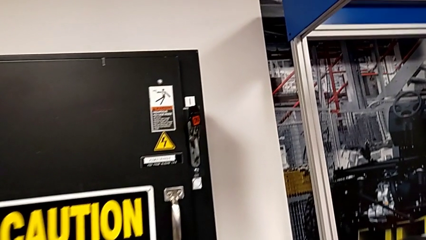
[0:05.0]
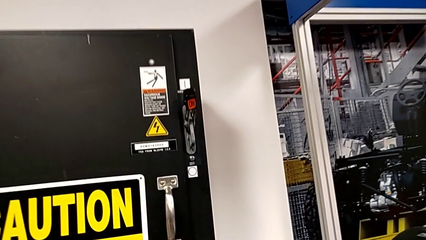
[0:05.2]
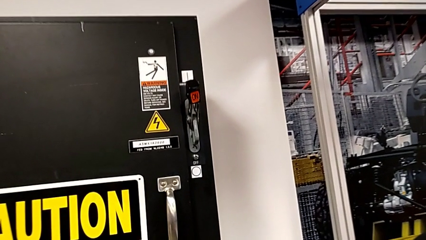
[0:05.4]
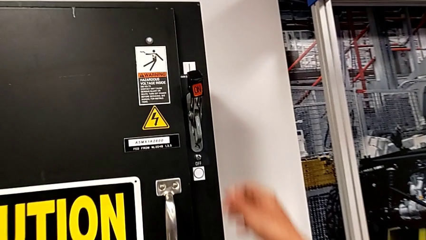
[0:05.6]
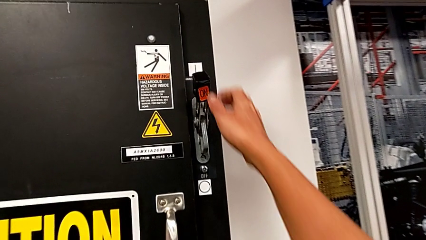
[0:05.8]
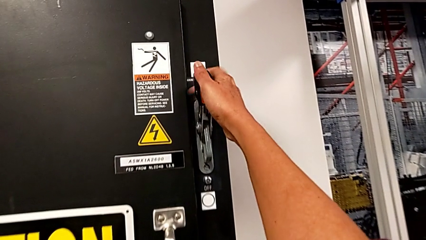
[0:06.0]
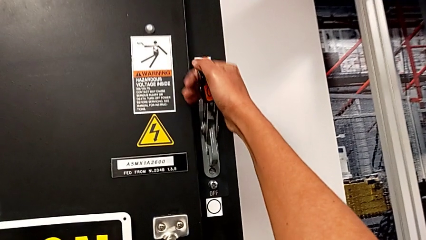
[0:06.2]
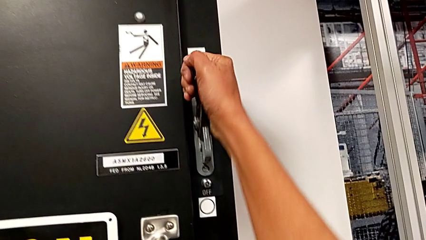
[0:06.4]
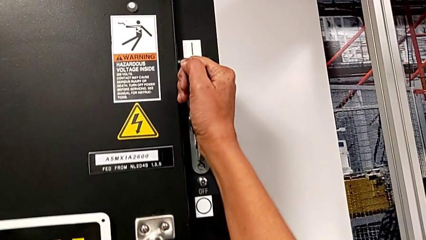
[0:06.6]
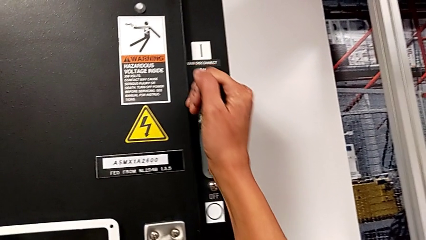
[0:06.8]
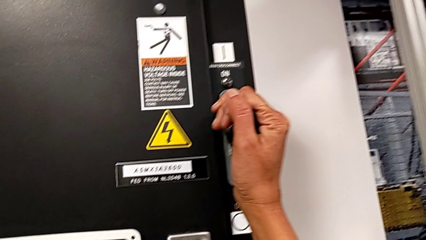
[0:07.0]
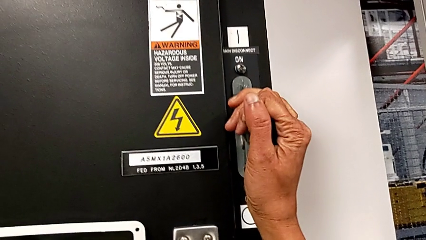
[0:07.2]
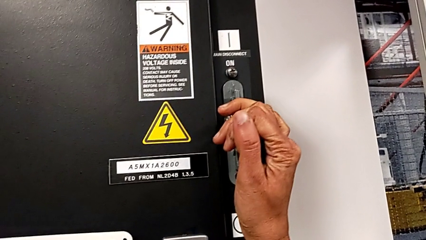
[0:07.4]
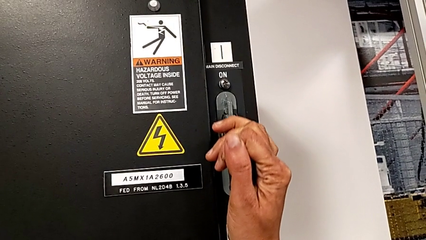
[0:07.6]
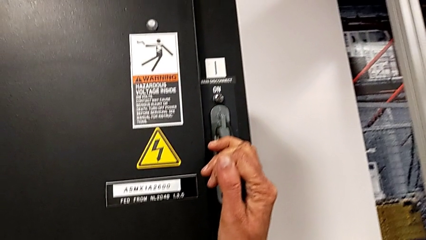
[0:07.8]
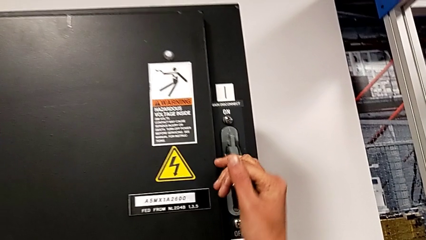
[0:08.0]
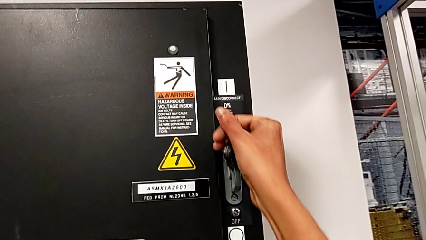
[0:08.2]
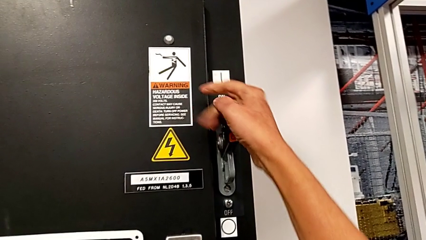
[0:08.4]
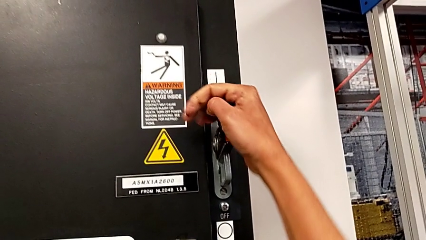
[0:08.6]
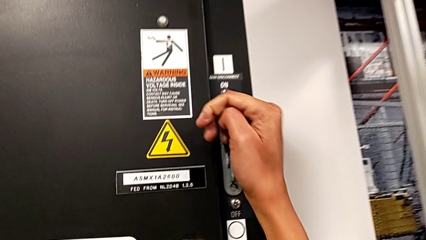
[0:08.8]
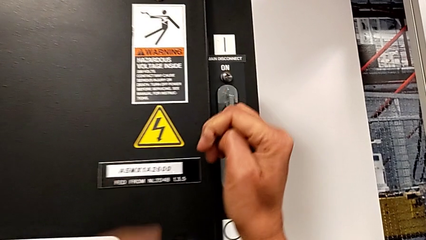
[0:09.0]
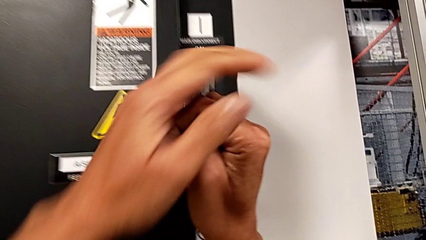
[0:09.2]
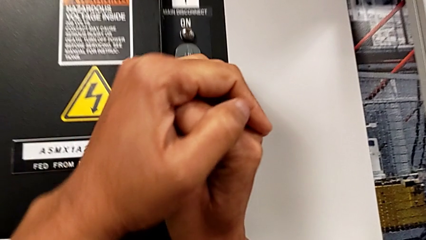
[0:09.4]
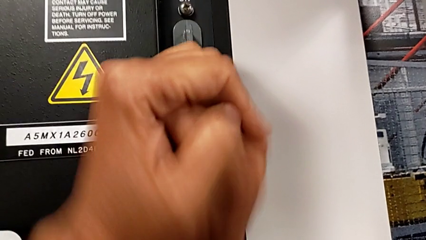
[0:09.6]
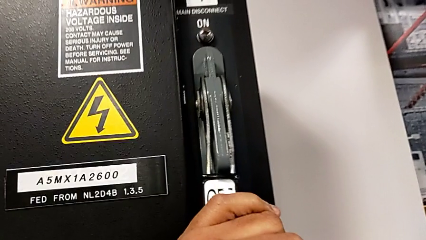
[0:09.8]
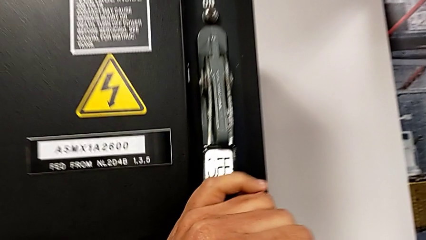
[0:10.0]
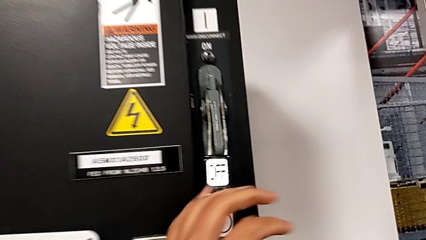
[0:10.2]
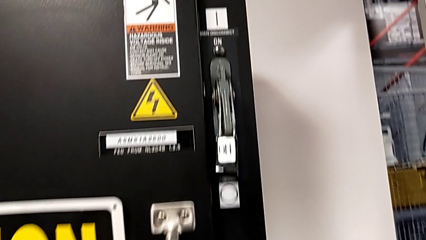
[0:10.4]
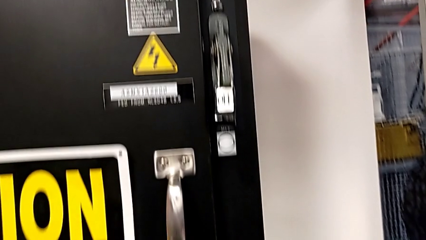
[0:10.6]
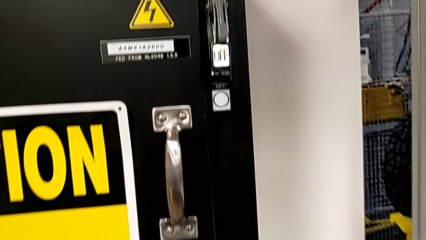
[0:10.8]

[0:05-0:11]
The camera wearer turns off the main power. They push the lever.

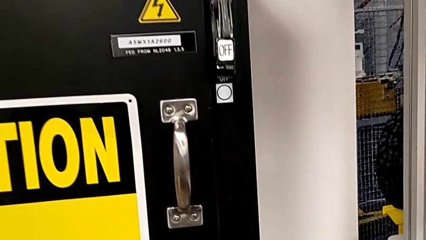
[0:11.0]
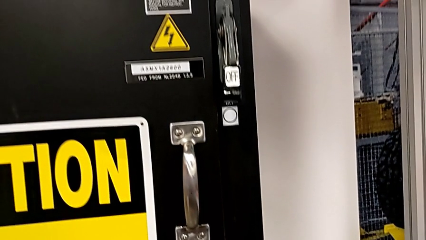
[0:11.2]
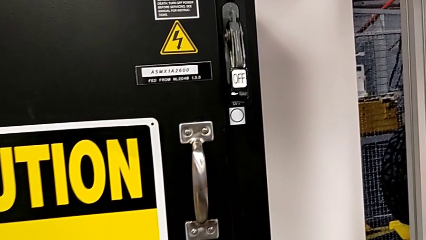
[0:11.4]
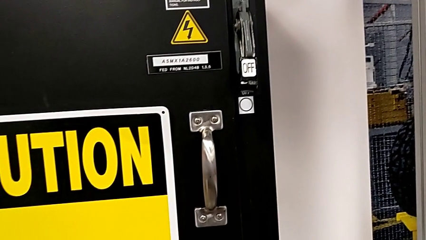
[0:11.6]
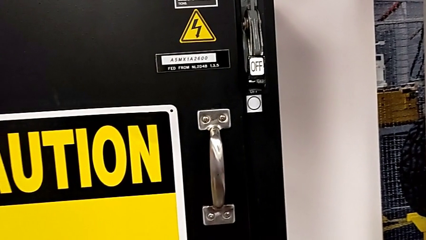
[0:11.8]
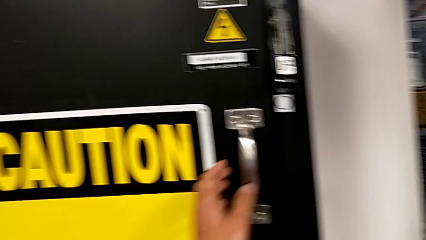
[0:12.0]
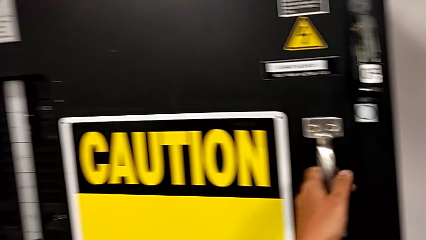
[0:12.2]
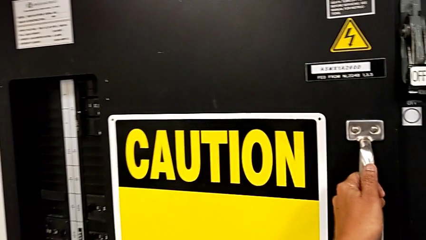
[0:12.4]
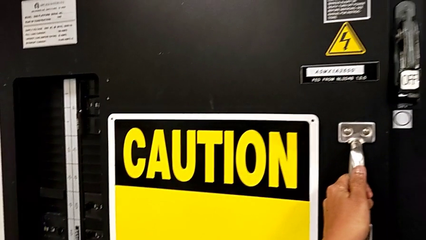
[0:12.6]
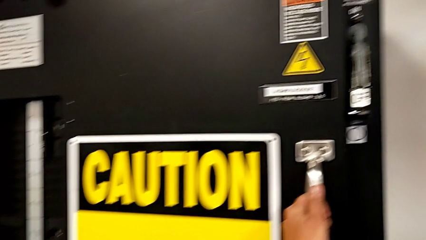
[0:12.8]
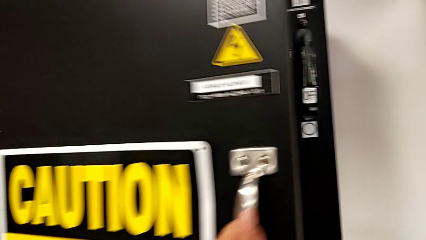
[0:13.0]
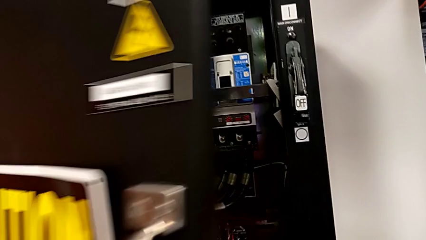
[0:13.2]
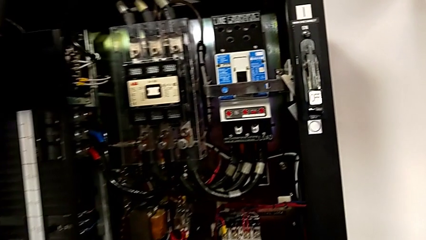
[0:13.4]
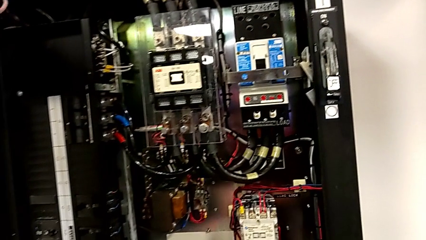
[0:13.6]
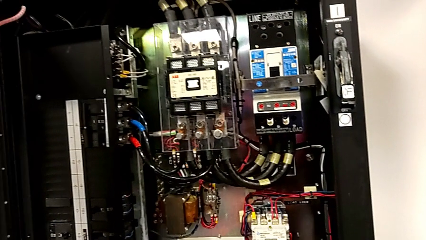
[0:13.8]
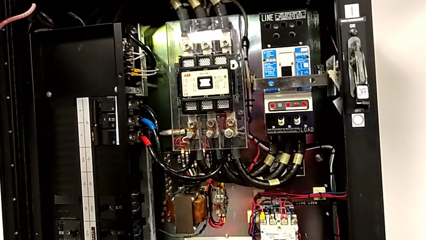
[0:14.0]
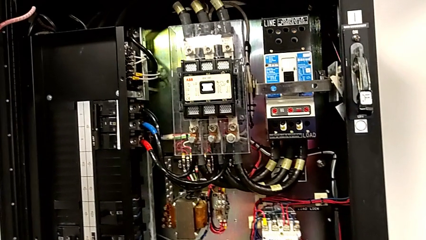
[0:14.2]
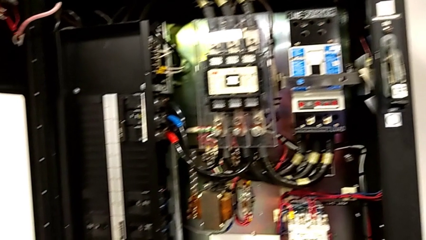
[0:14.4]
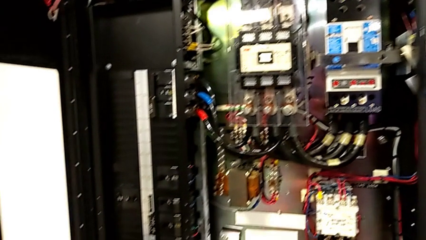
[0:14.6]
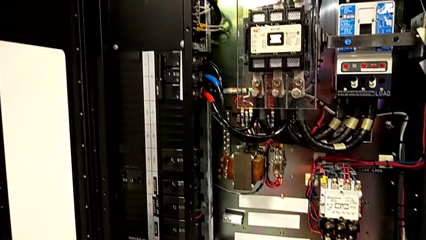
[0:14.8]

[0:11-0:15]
The camera wearer opens the door of the front panel. They open the front panel door.

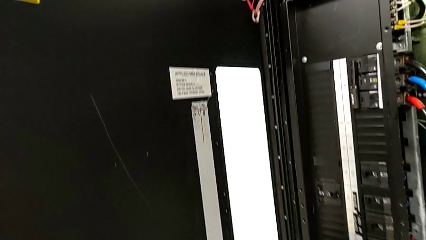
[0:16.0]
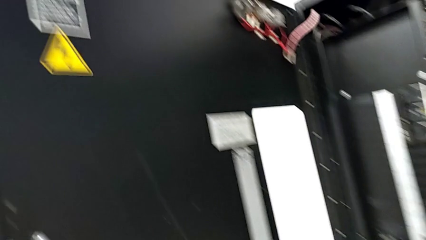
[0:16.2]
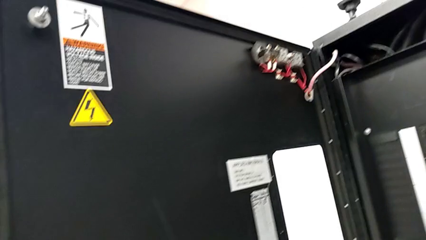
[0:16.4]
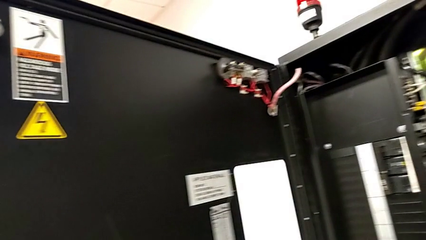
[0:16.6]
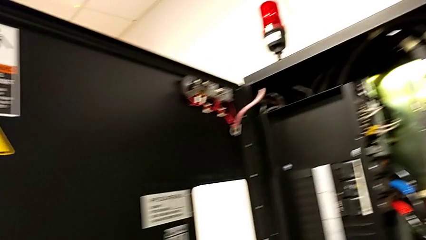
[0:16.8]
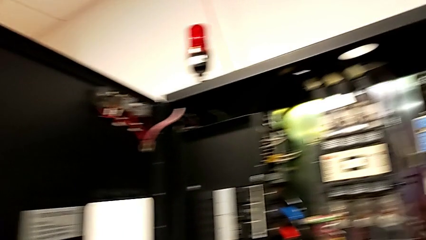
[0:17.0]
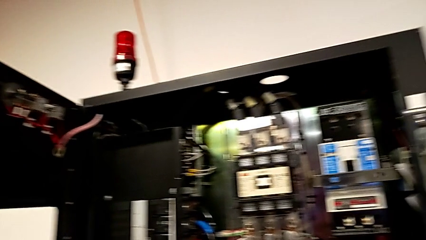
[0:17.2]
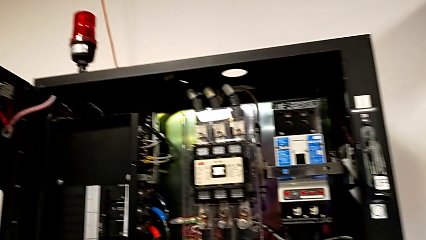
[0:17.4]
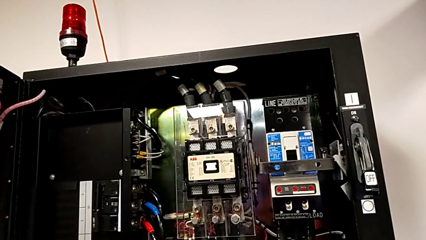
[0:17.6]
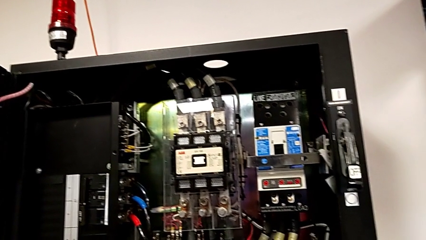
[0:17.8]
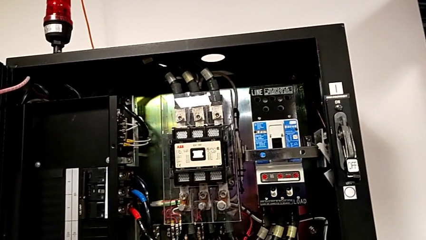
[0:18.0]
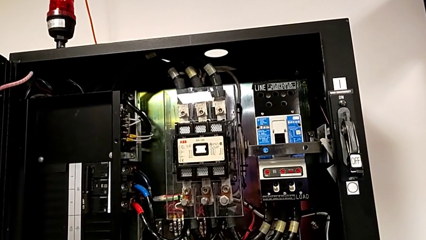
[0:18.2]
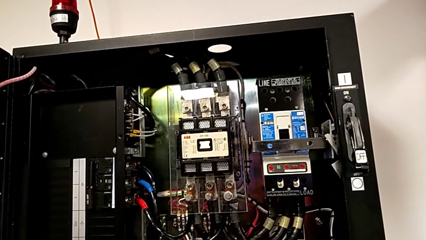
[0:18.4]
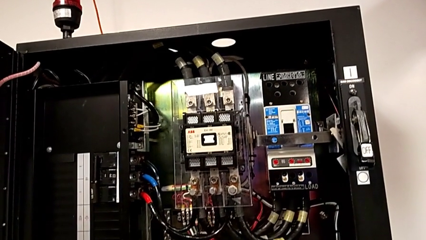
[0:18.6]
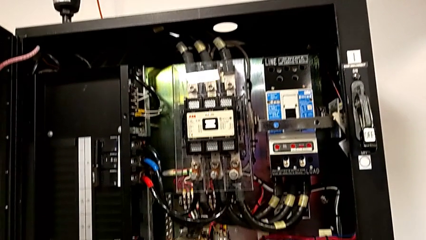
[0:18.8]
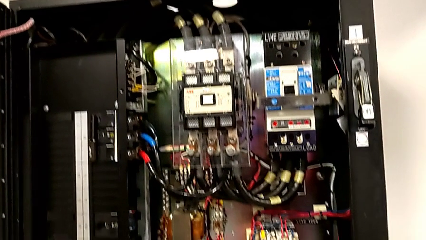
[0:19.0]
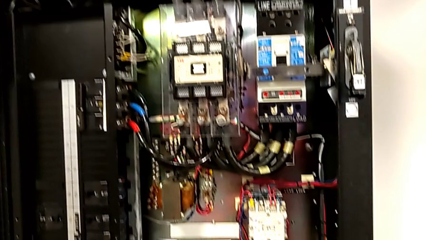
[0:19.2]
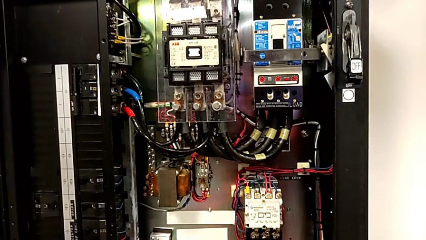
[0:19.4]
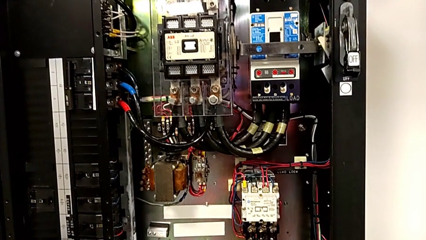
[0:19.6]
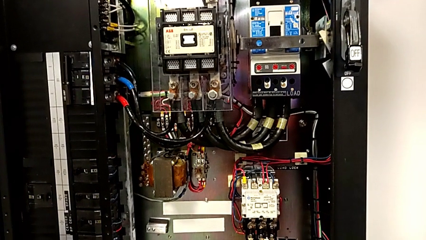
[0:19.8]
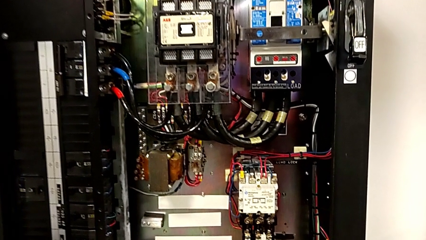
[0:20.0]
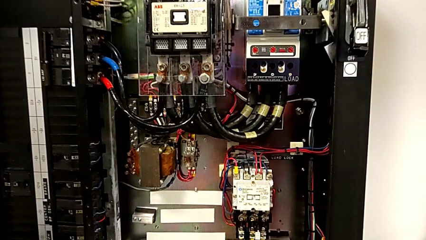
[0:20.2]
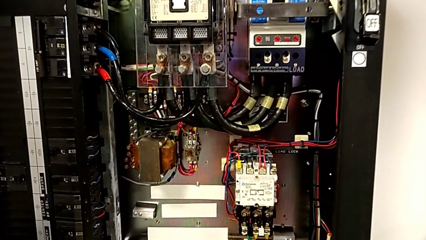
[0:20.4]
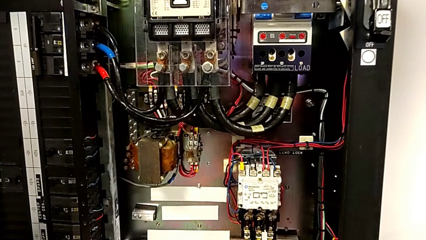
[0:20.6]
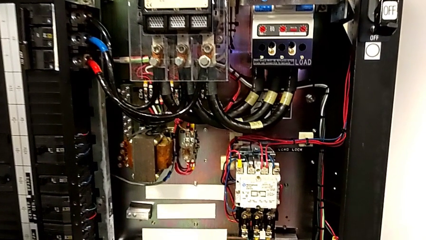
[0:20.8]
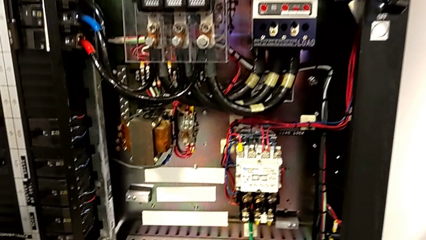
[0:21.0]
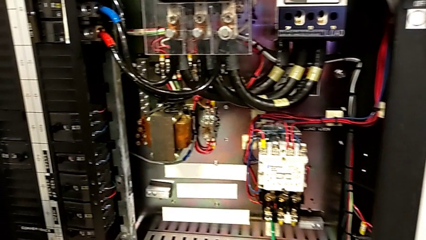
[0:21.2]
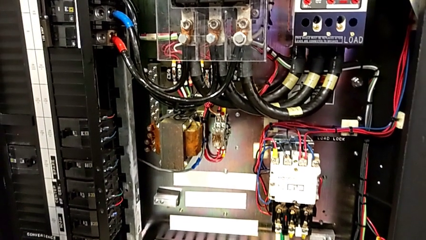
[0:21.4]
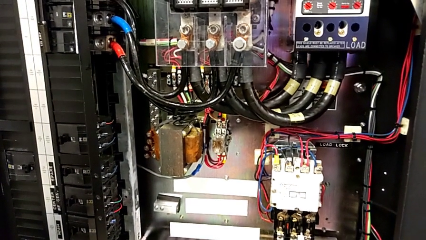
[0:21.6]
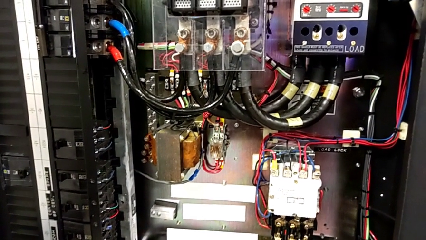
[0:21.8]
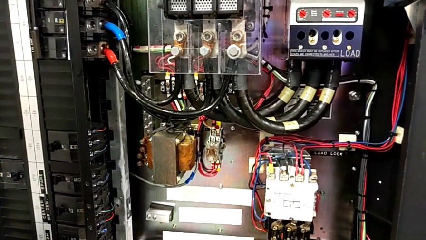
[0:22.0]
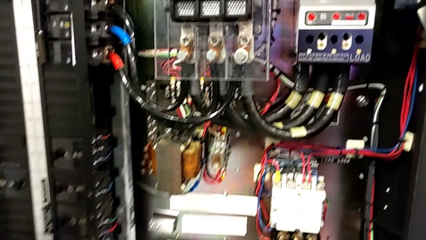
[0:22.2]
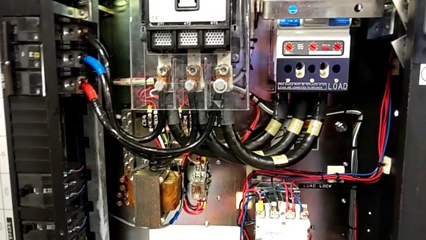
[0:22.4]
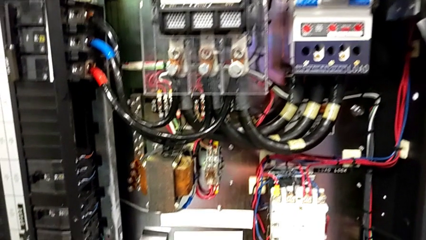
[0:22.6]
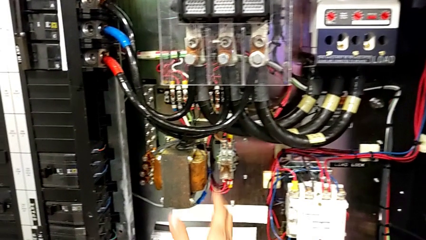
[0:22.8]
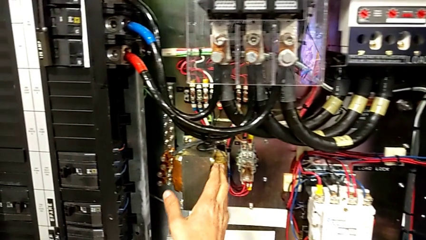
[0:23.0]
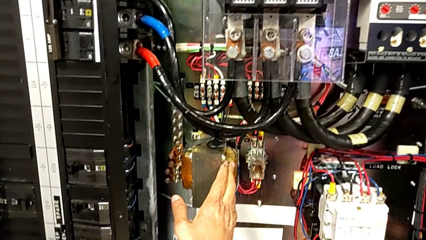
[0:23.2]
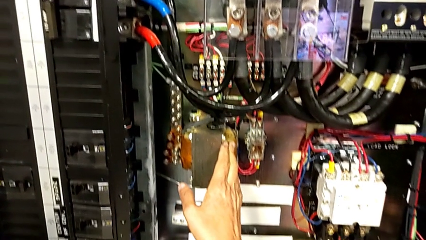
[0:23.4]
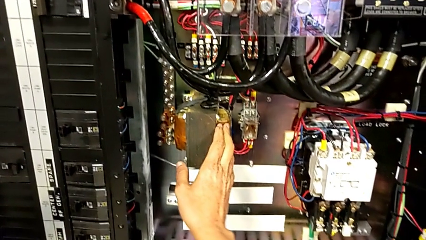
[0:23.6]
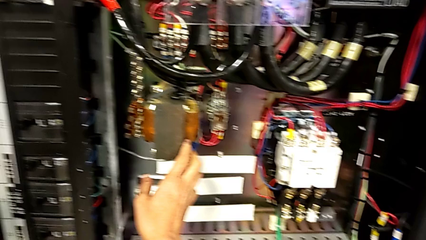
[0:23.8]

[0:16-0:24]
The camera wearer is removing the circuit breaker that is damaged.
